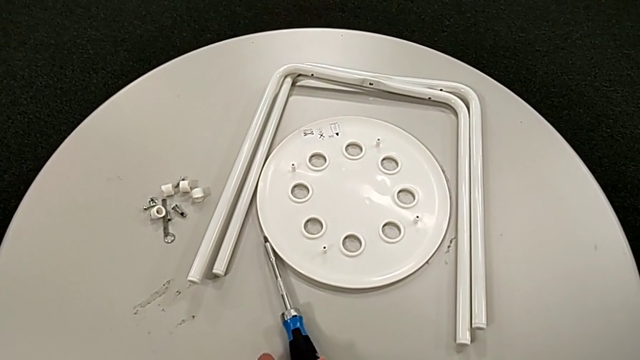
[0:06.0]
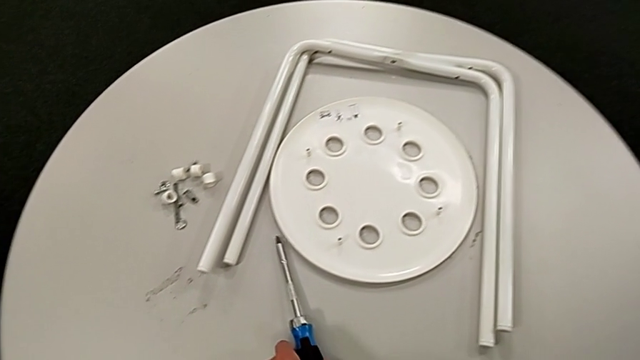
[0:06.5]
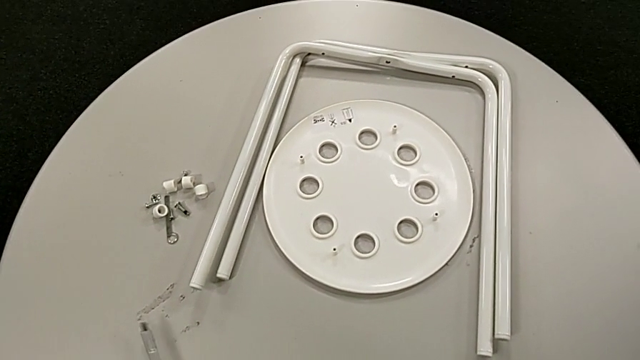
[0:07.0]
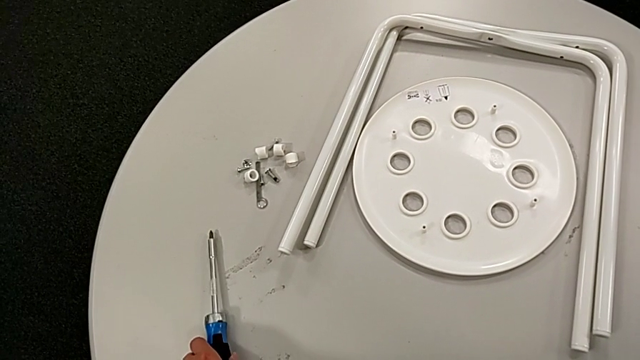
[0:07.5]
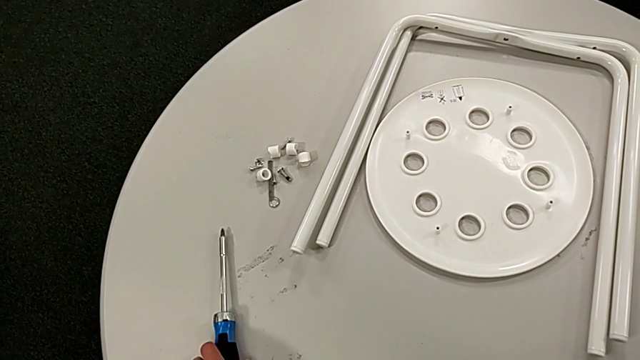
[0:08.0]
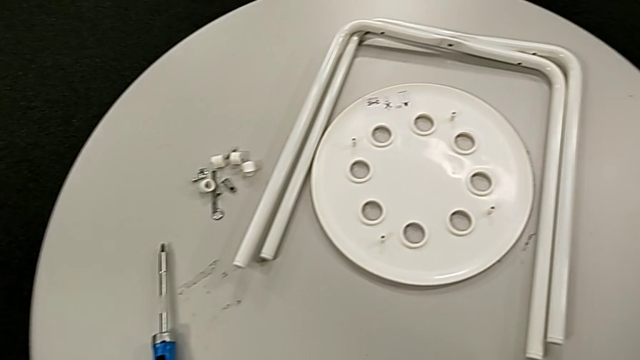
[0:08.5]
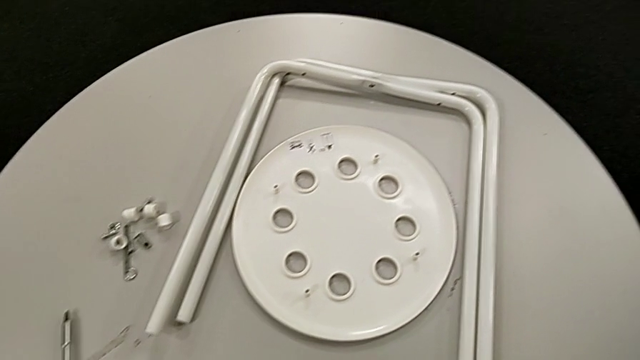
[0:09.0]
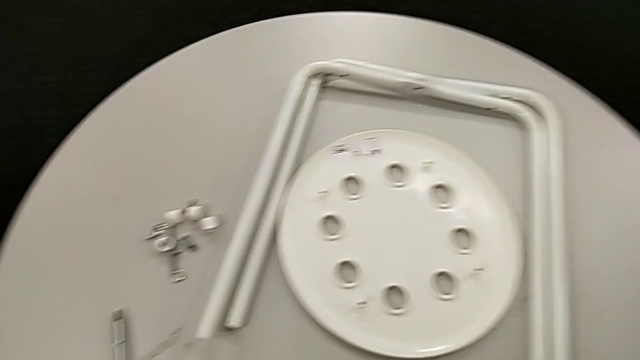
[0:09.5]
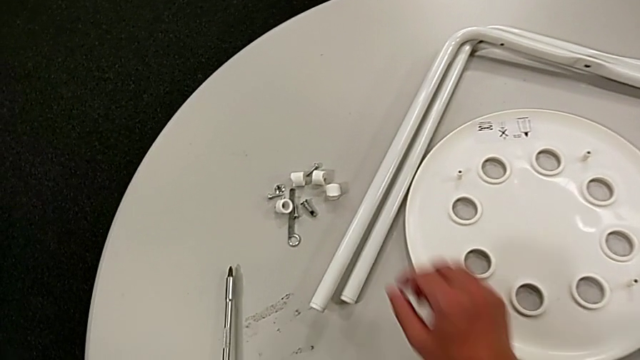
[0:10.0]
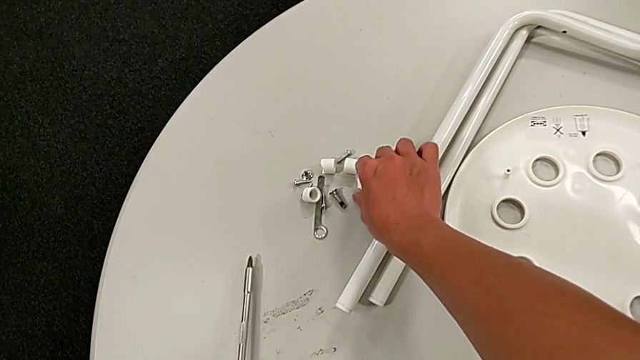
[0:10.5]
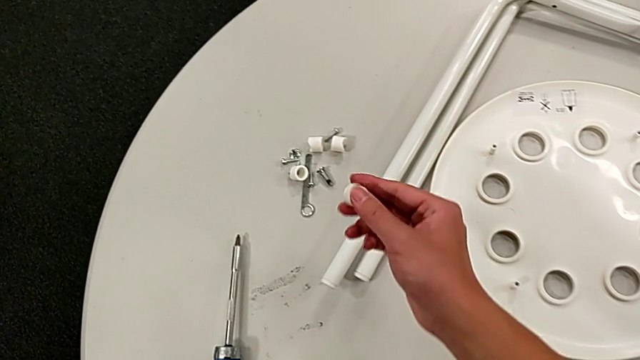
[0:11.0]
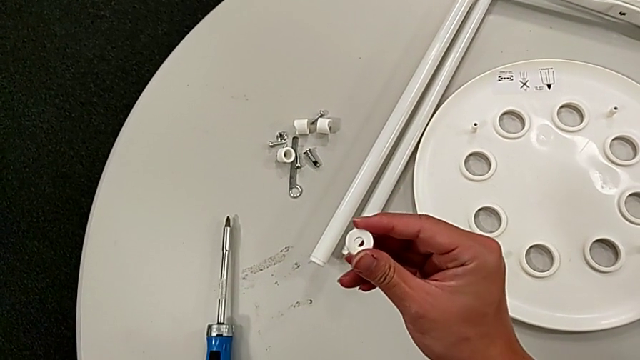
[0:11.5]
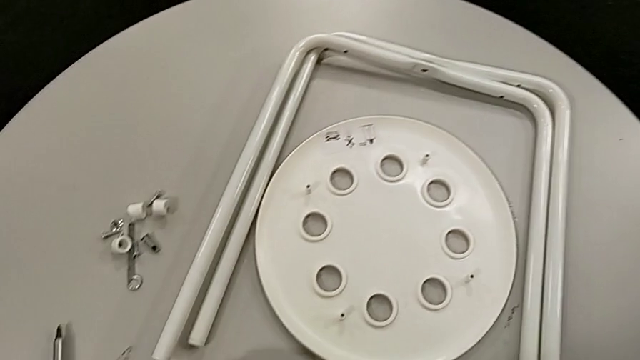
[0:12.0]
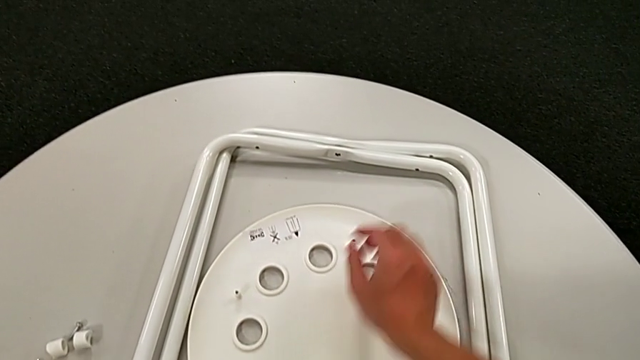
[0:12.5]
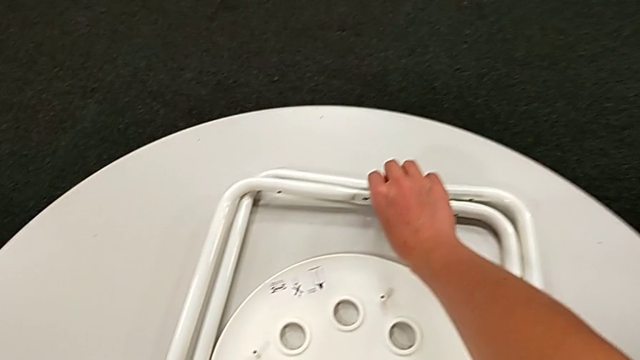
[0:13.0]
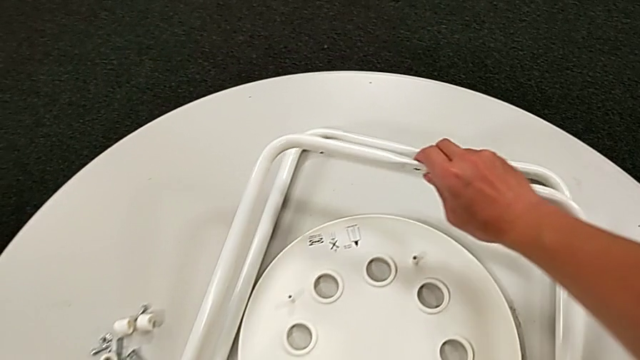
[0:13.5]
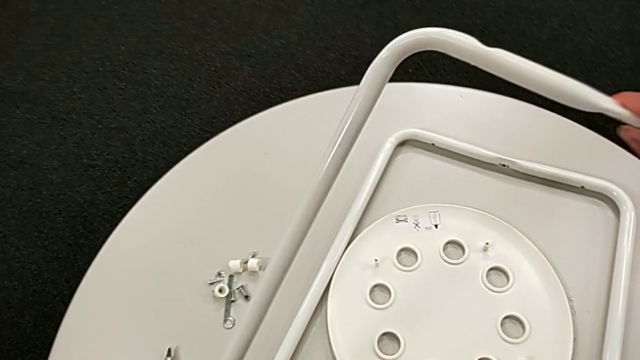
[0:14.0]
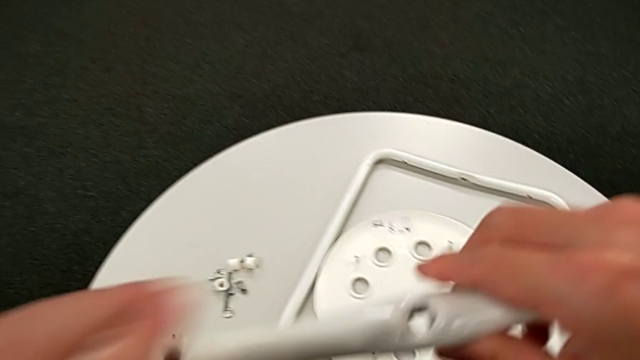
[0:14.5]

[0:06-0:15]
The camera wearer is assembling the legs. They grab the screwdriver, place it, approach the washer, wrongly grab it, place it and grab the leg twice.

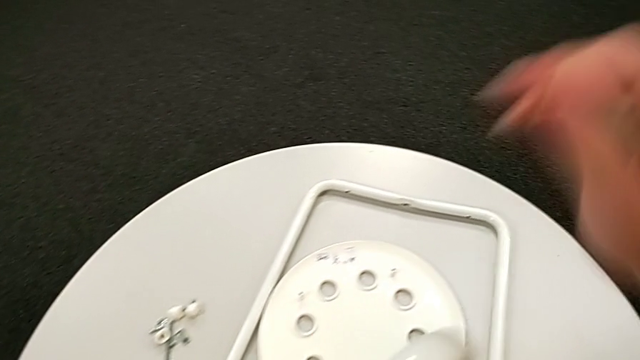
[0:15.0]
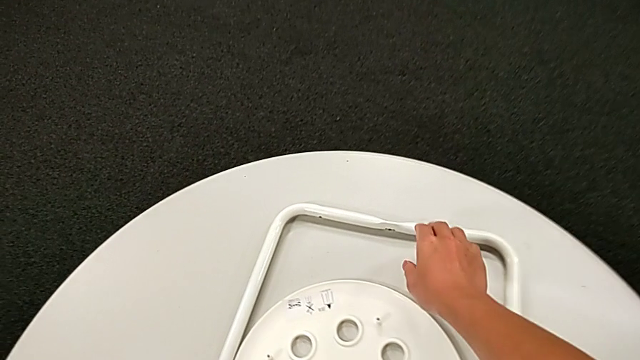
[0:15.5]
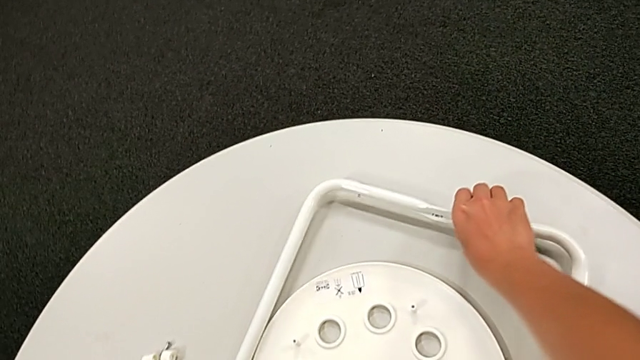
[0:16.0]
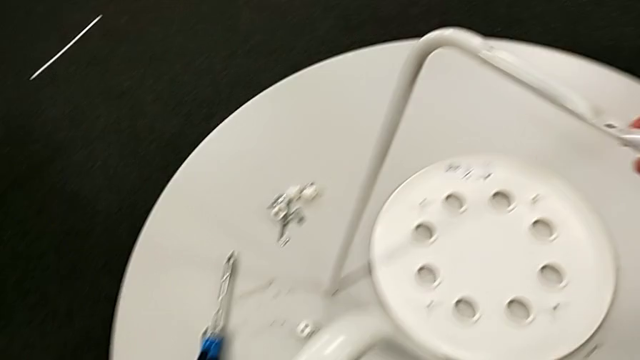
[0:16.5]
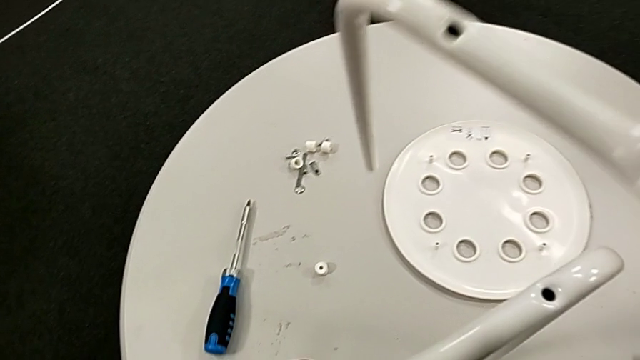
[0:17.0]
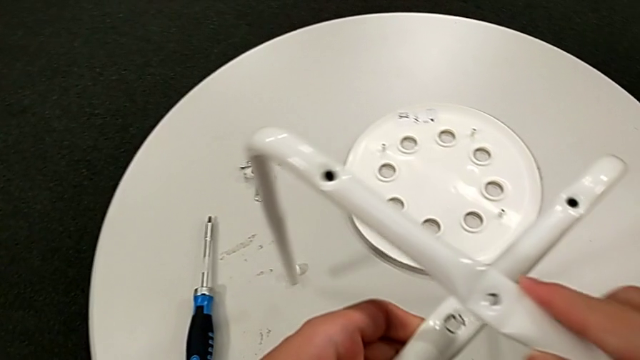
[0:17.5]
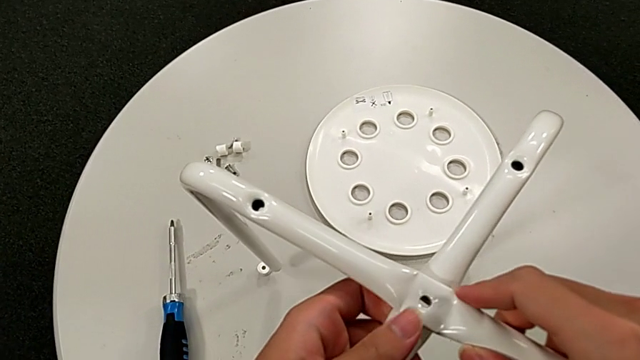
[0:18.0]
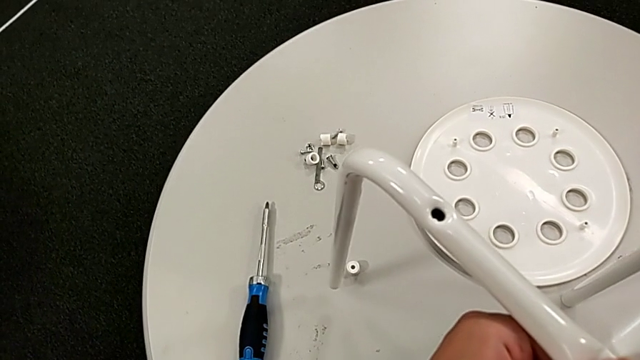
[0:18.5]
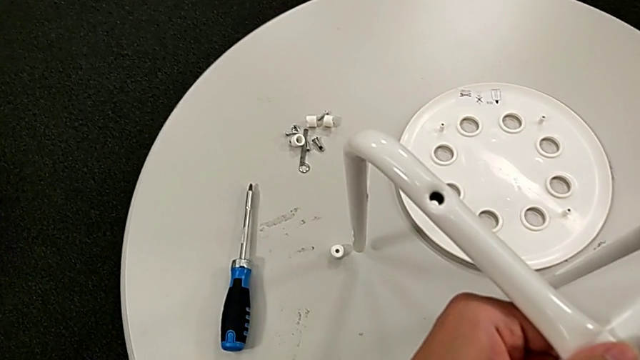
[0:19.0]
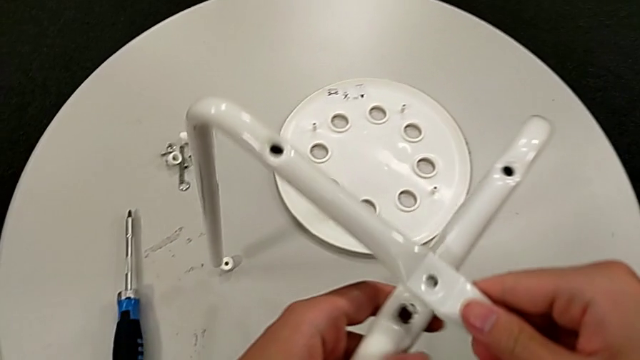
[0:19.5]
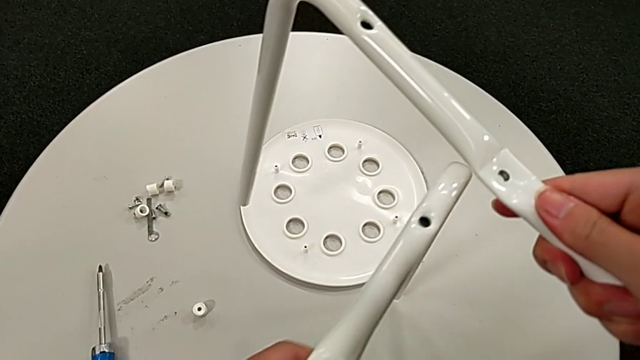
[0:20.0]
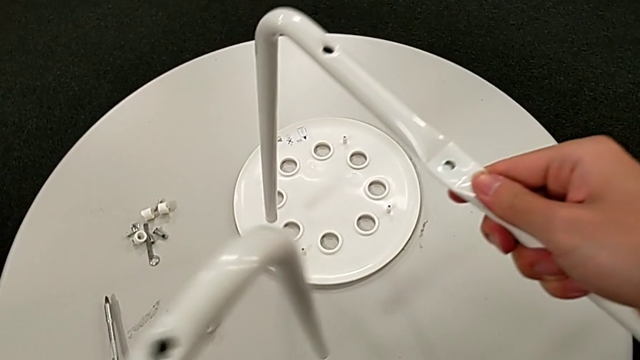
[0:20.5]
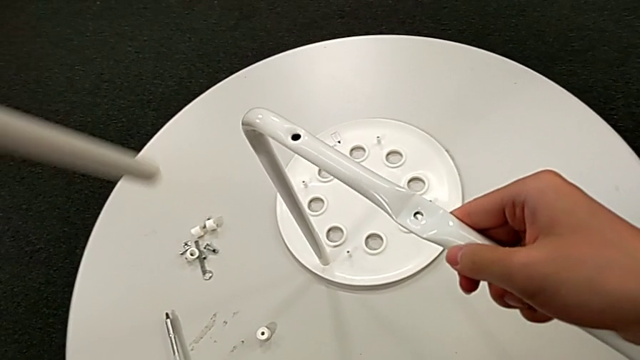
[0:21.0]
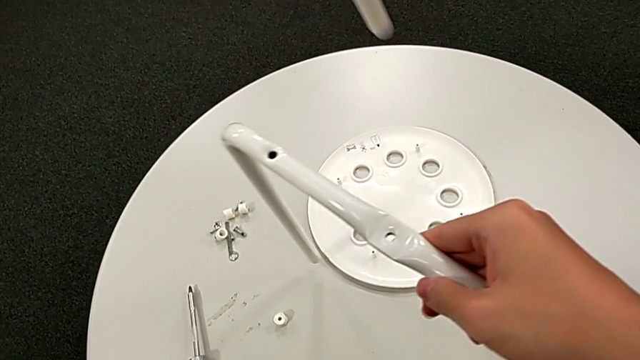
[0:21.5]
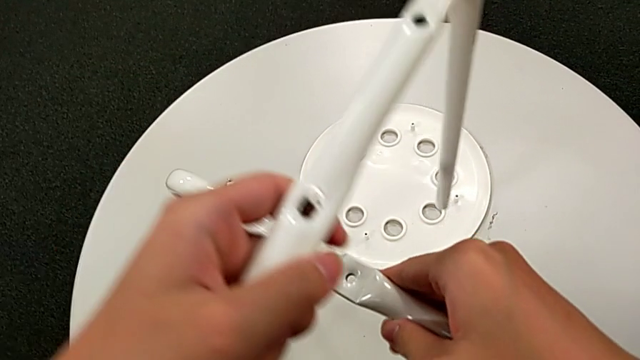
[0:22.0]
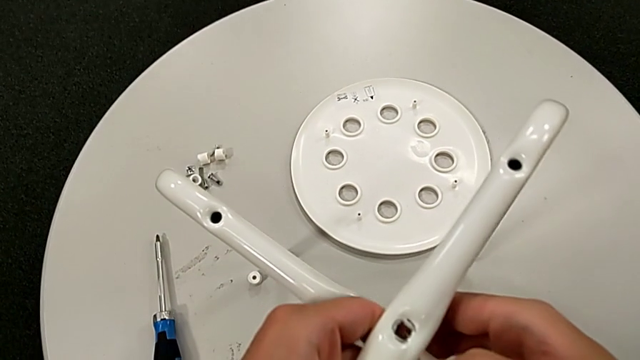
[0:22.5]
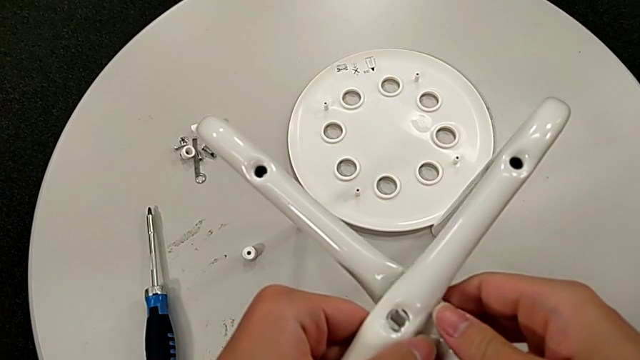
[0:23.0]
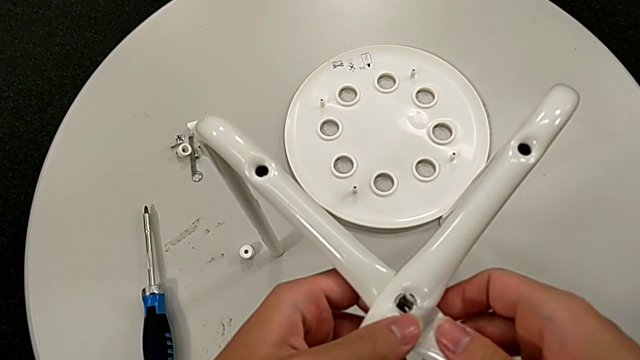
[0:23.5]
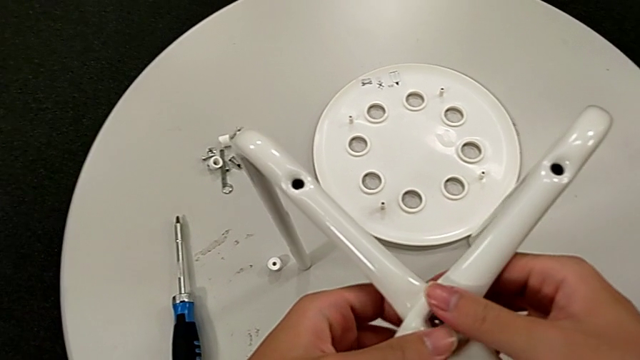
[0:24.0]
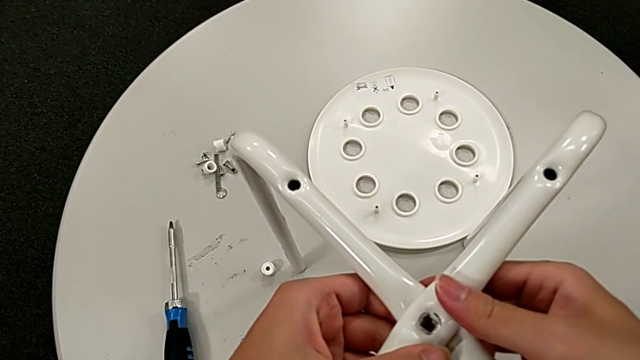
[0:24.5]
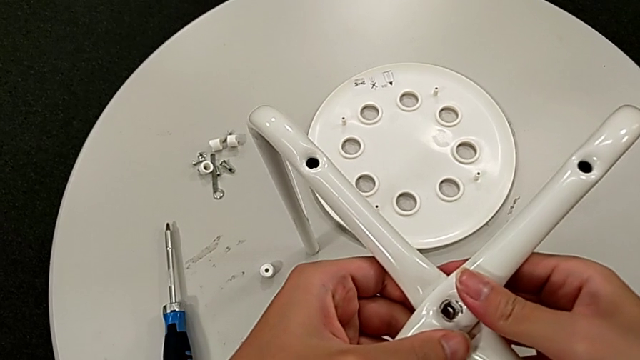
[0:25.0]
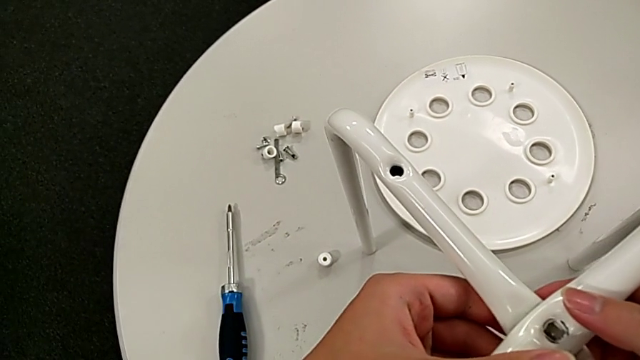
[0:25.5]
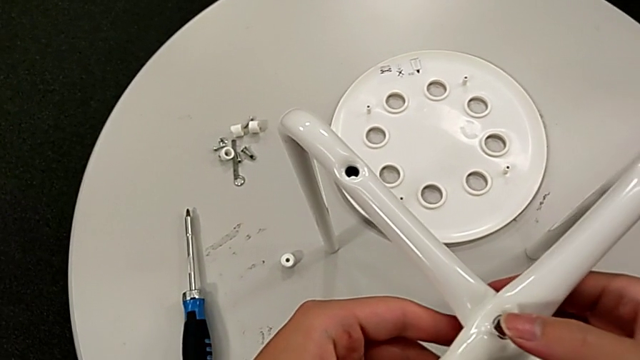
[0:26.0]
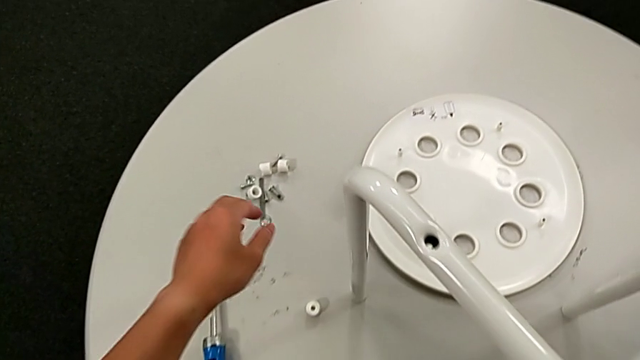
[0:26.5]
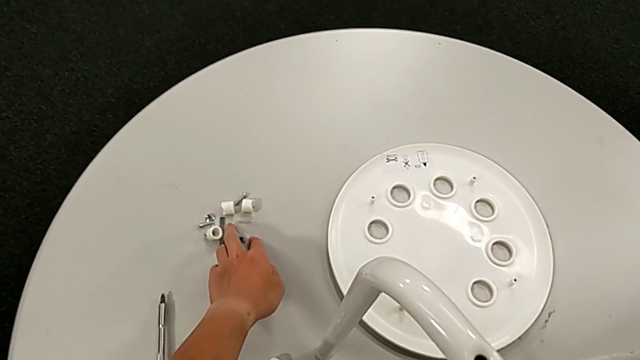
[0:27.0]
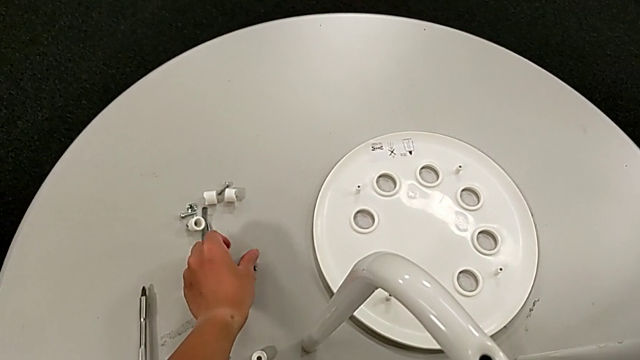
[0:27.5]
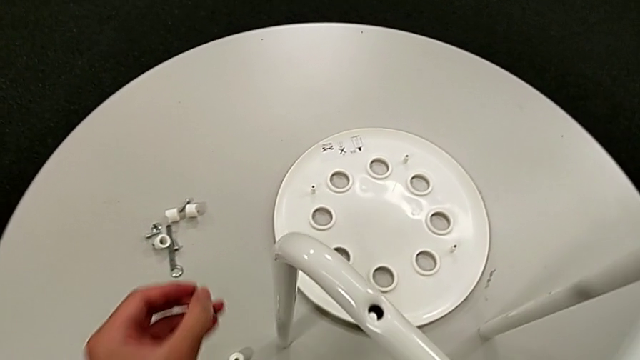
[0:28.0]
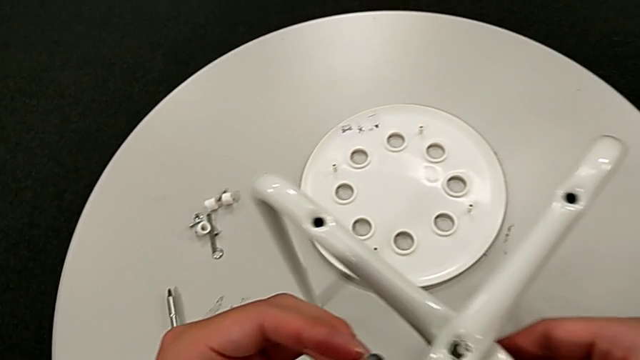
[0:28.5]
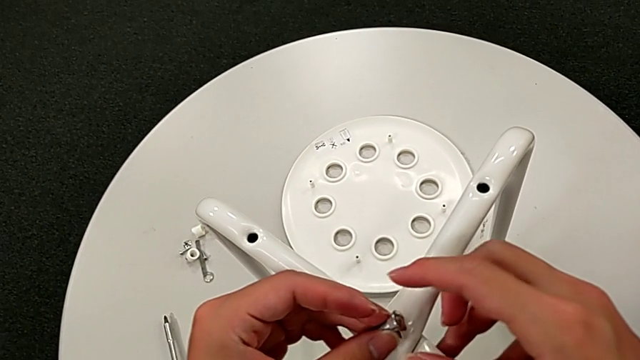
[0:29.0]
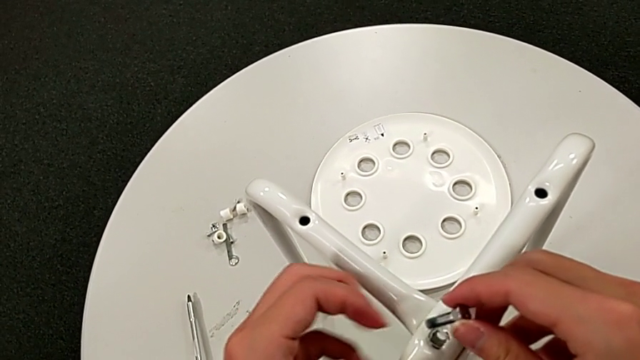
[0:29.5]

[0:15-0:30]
The camera wearer is assembling the legs. They grab the leg, lift it, wrongly place it, lift it twice, place it, align it and grab the bolt twice.
